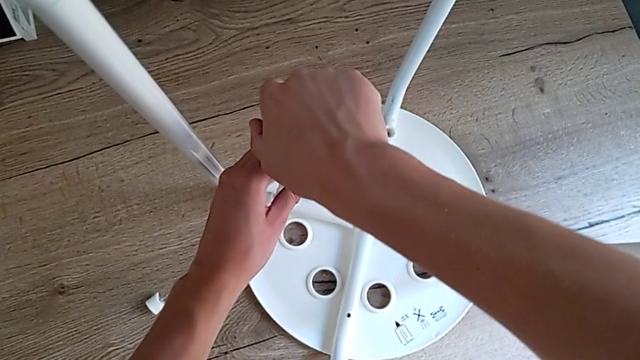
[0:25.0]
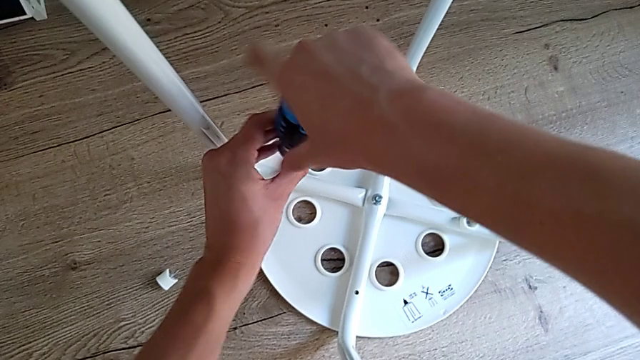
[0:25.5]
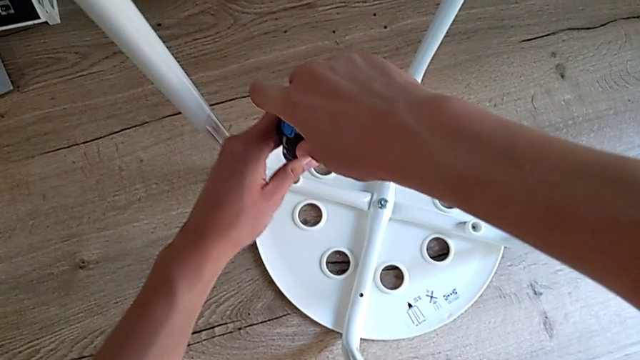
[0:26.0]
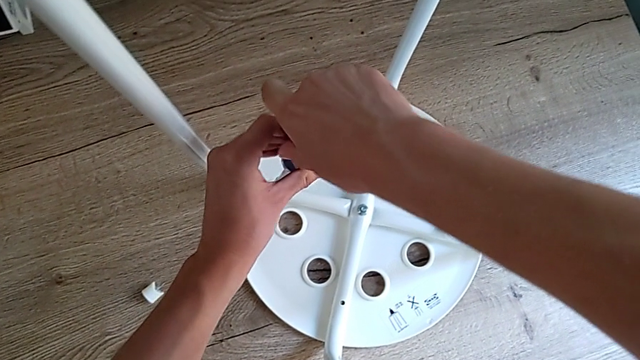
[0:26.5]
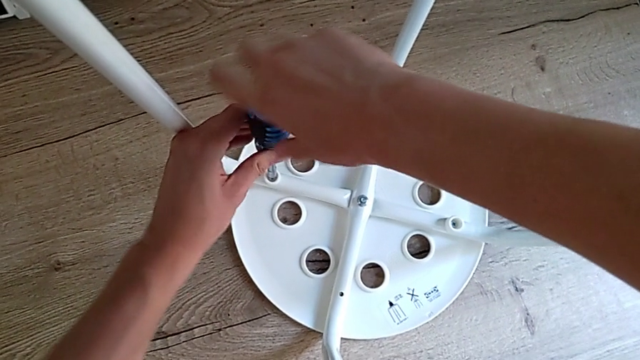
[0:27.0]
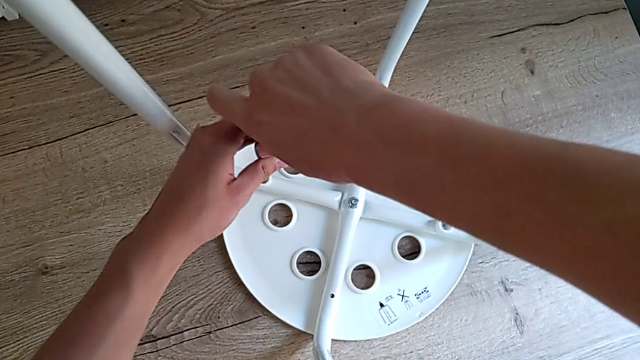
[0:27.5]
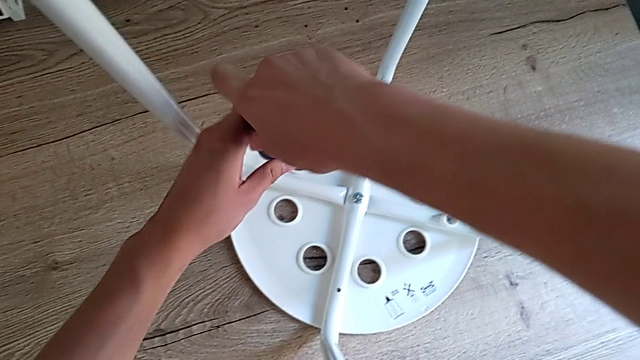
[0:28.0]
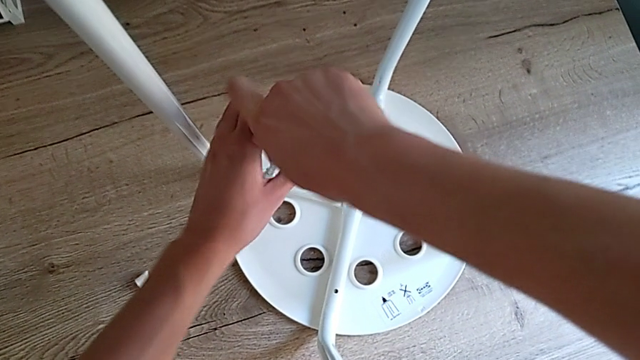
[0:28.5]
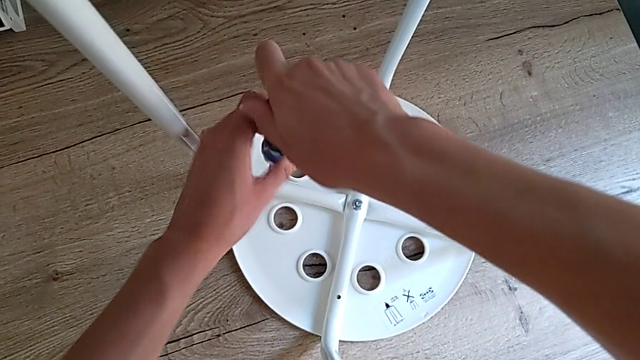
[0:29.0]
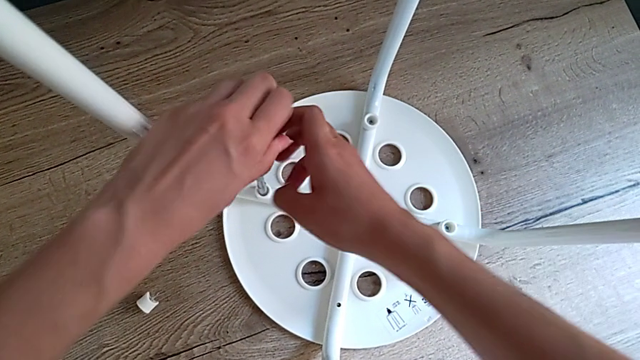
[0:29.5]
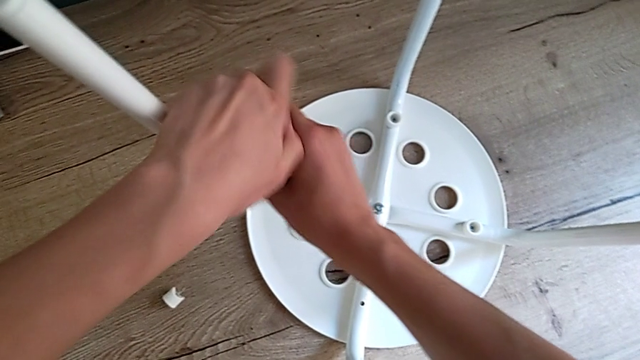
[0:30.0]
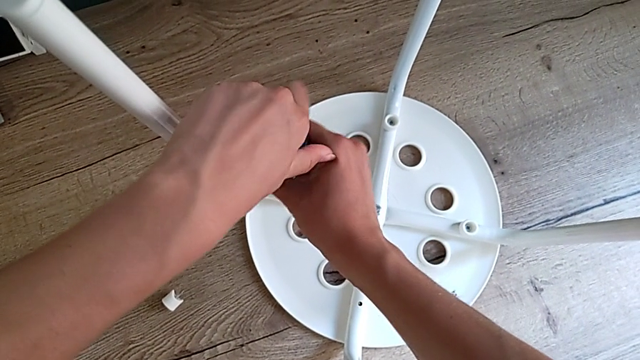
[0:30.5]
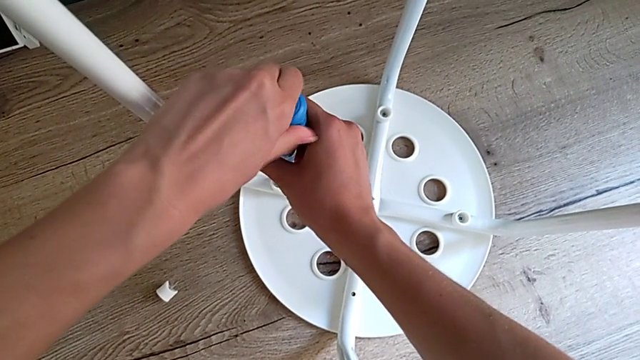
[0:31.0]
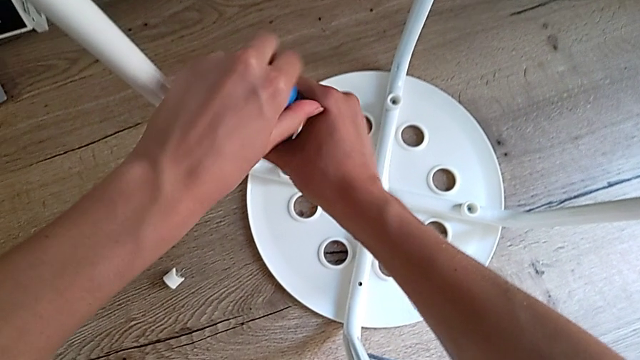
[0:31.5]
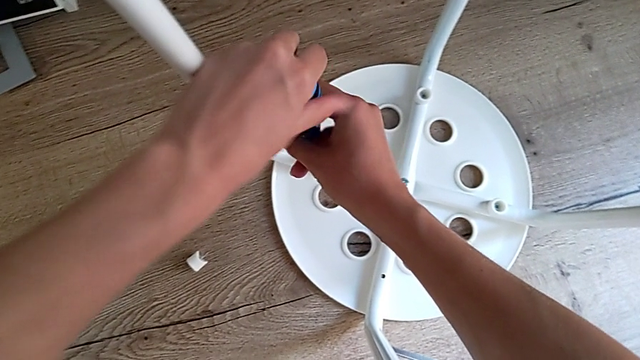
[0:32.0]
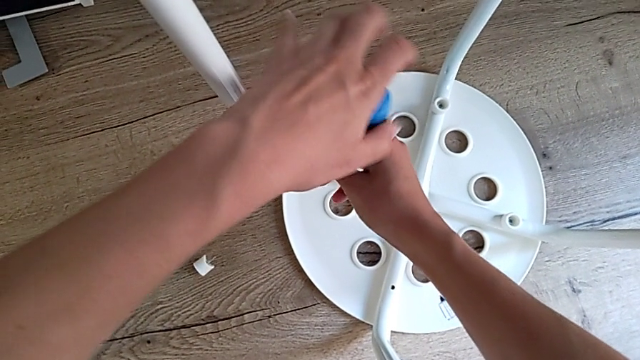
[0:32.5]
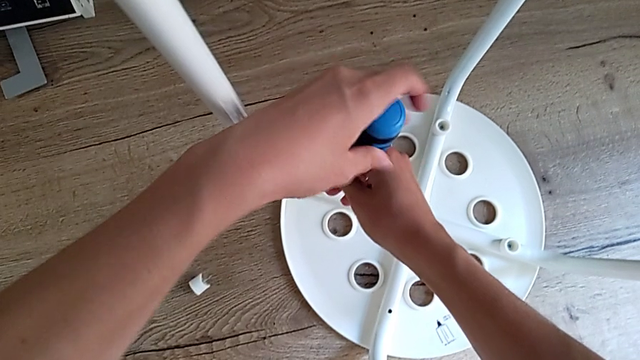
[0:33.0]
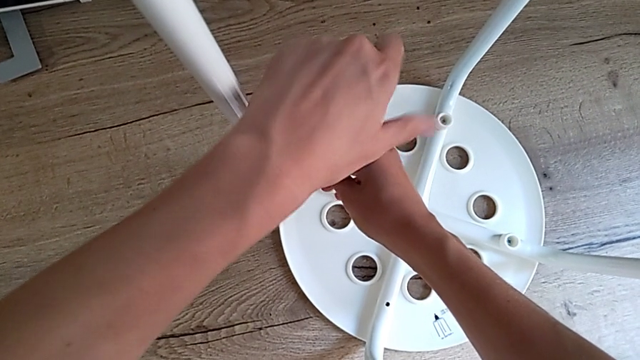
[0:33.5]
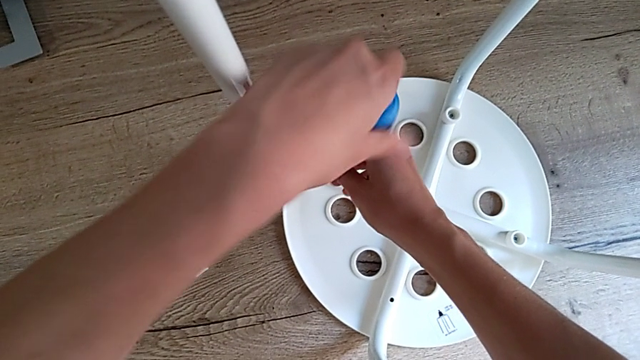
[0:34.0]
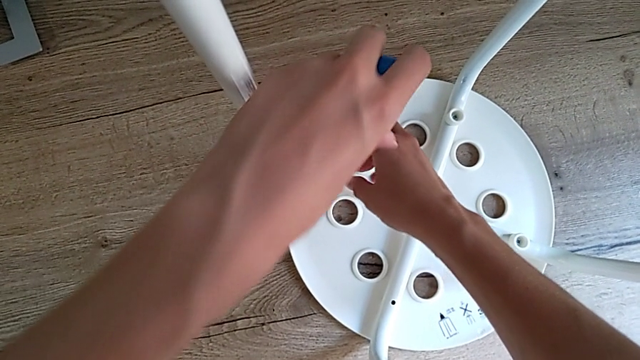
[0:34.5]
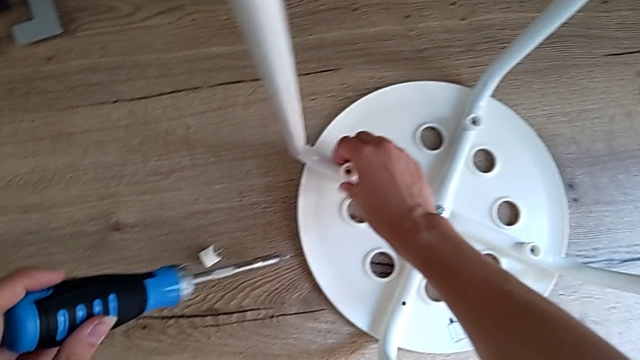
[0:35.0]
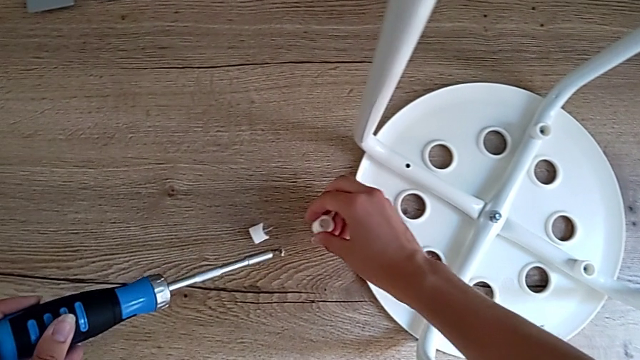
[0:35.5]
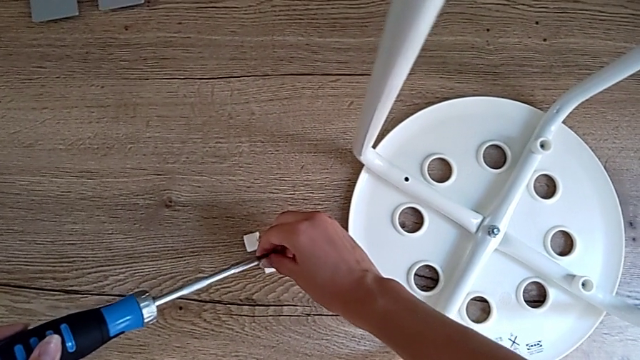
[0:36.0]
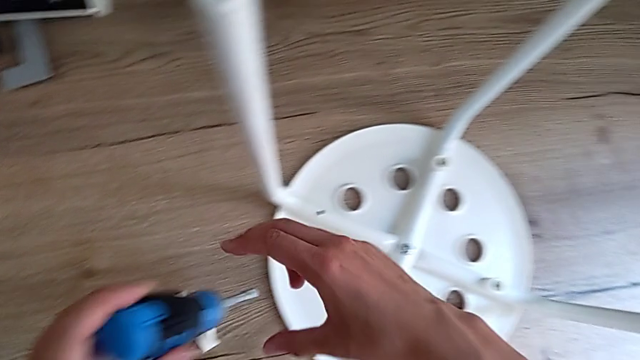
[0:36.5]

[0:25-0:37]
The camera wearer is unscrewing four screws of the legs using a screwdriver. They unscrew the second screw, grab it and place it.

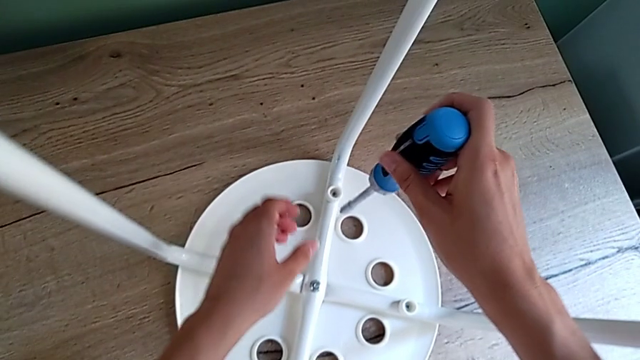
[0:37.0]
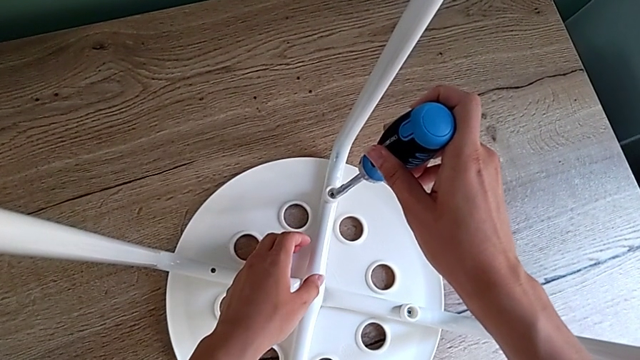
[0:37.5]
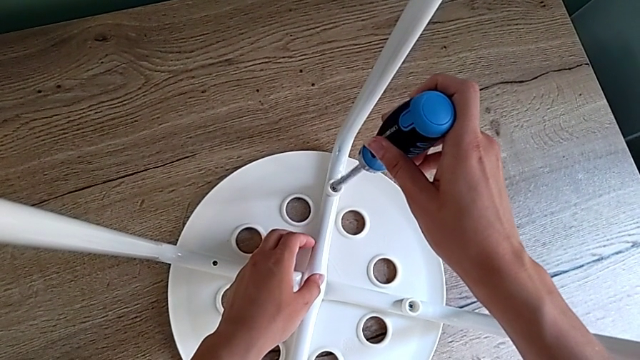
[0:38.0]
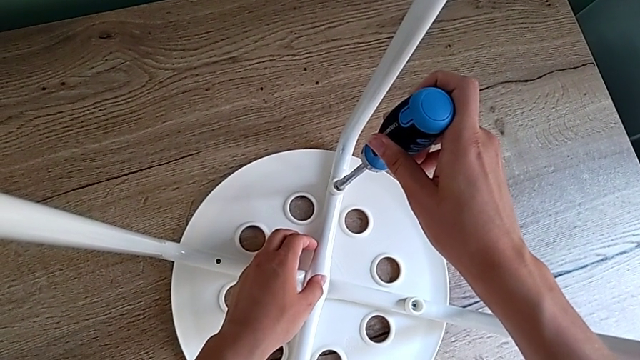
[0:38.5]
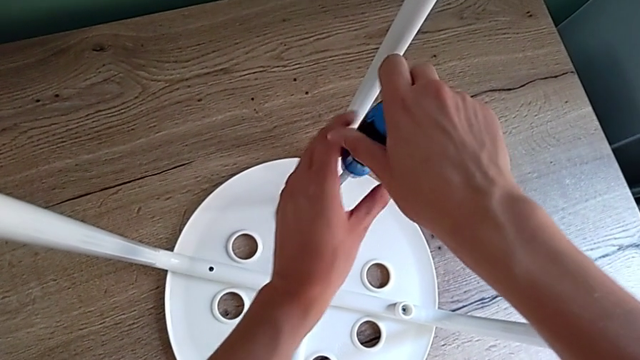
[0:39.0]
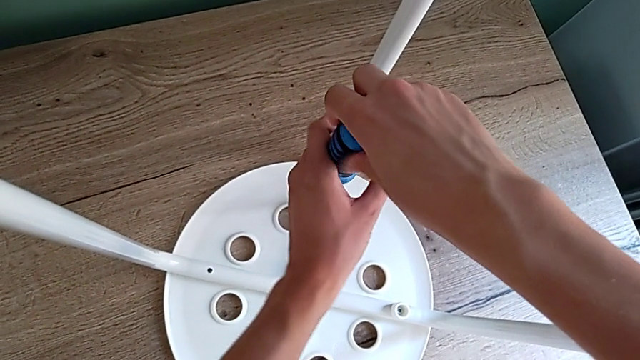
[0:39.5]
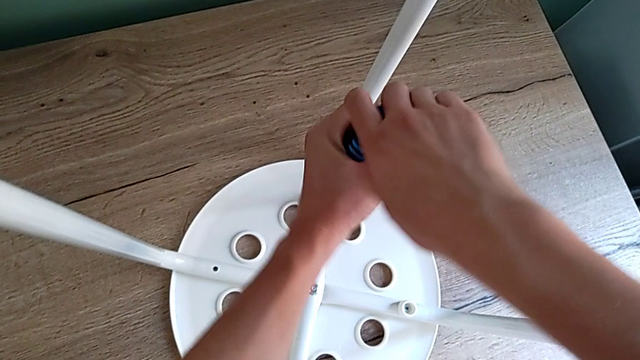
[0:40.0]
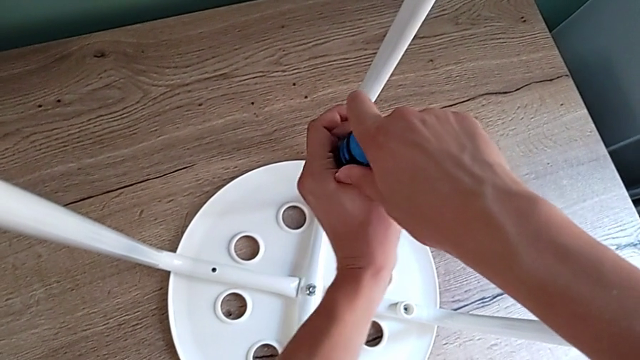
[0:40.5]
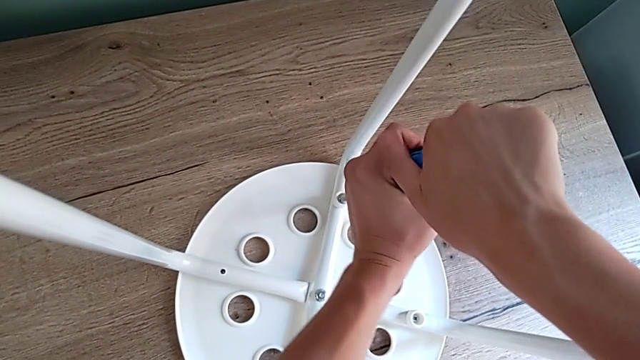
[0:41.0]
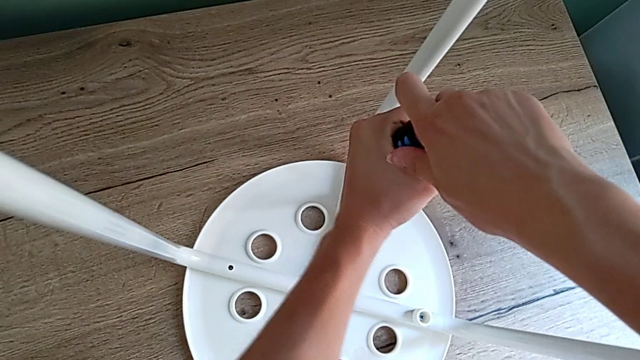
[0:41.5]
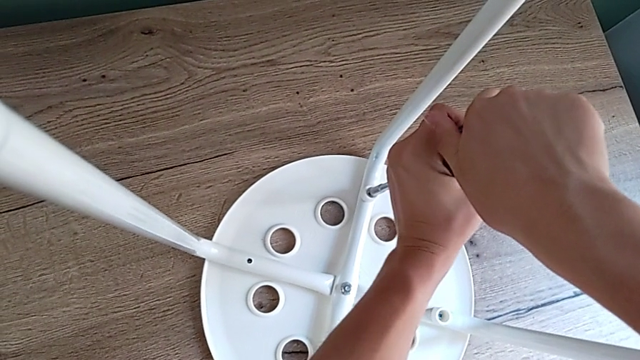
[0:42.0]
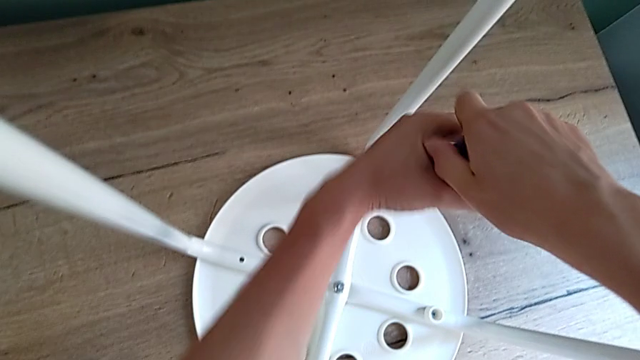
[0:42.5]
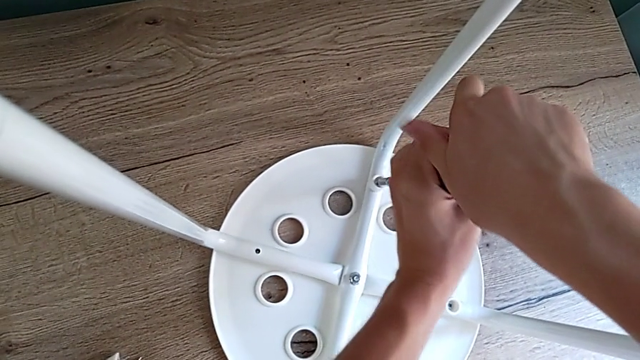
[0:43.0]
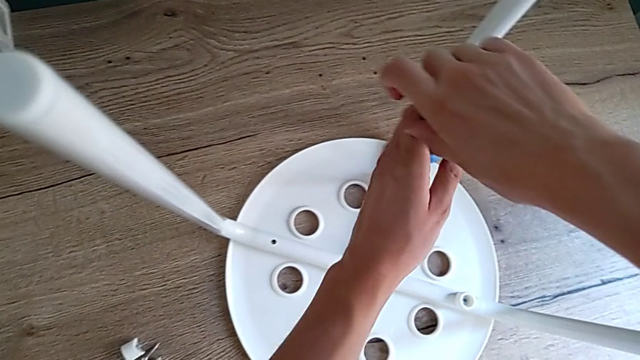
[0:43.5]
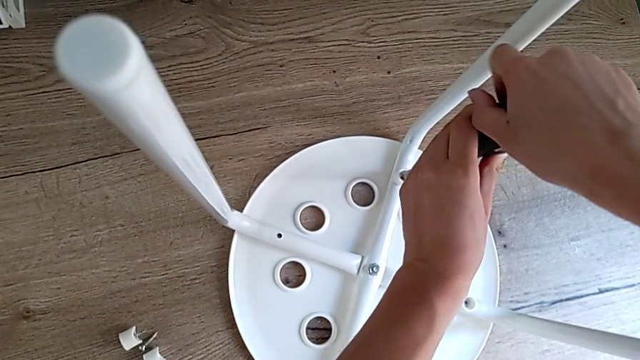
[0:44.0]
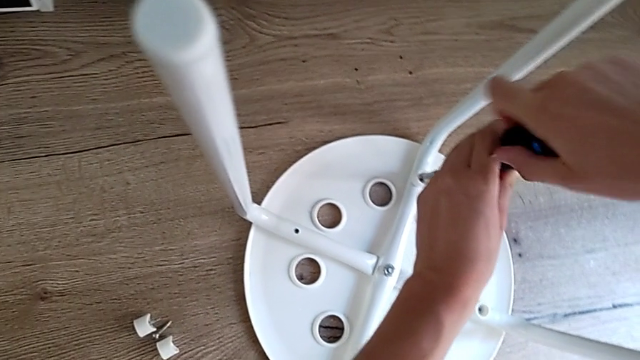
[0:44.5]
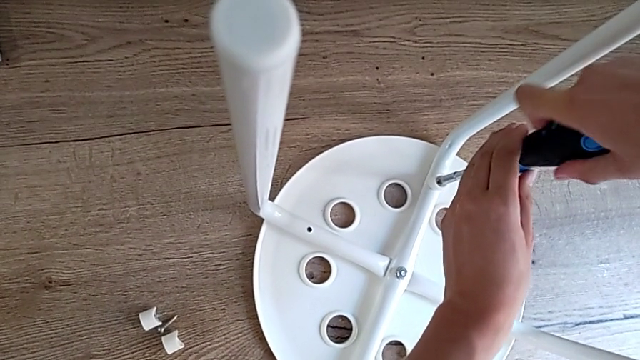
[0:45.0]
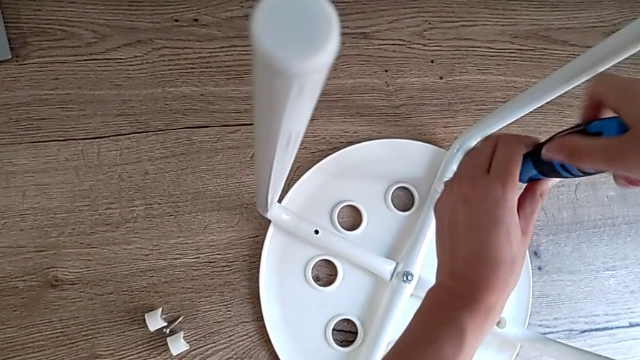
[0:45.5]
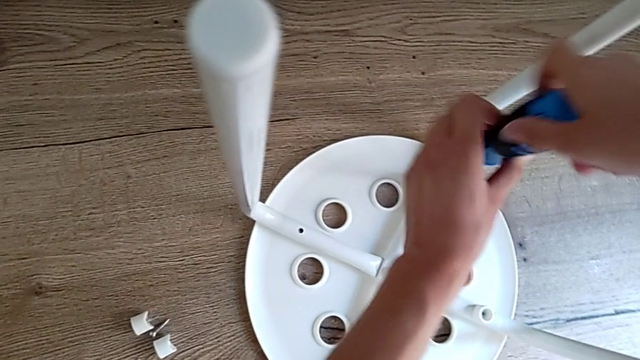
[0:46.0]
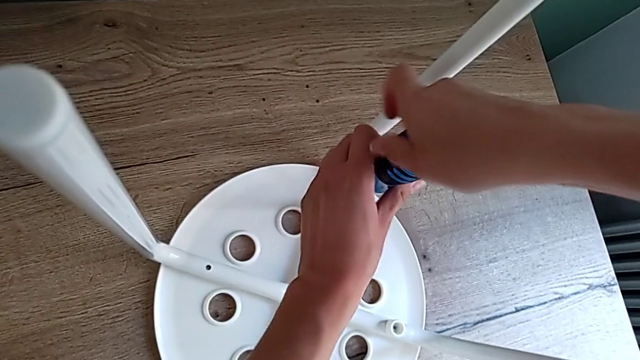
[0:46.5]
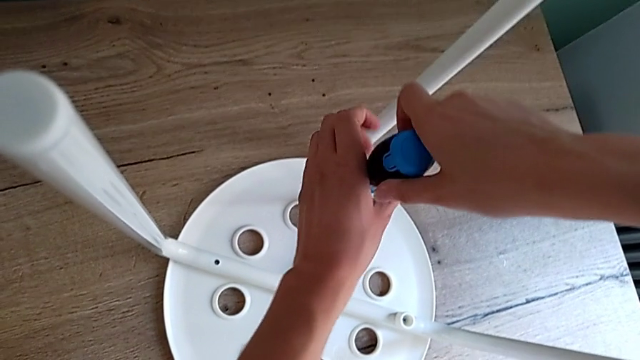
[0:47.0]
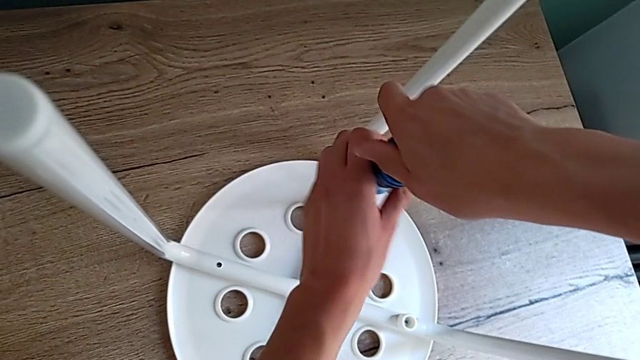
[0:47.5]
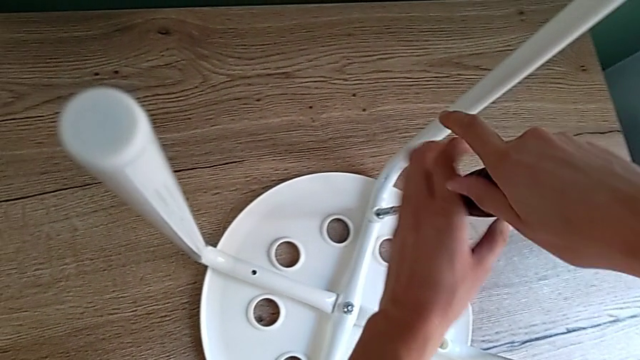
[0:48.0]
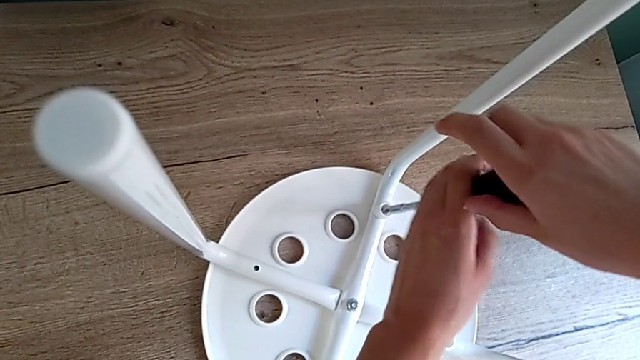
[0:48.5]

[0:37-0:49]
The camera wearer is unscrewing four screws of the legs using a screwdriver. They insert the screwdriver and unscrew the third screw.
